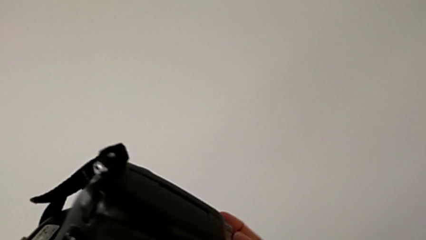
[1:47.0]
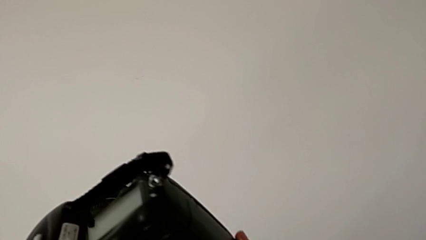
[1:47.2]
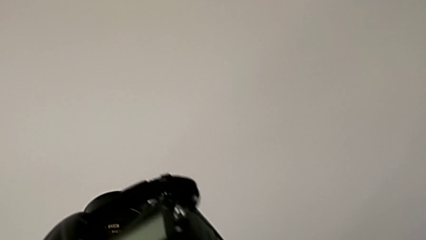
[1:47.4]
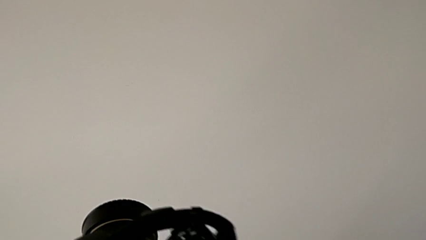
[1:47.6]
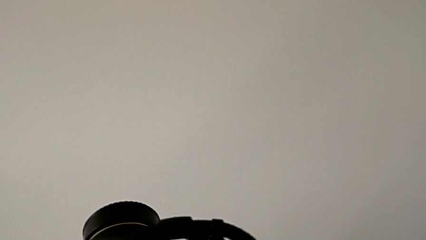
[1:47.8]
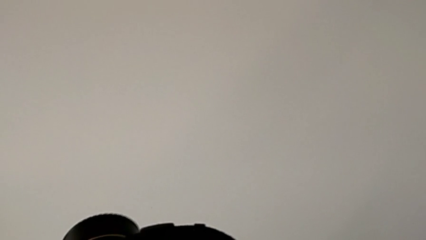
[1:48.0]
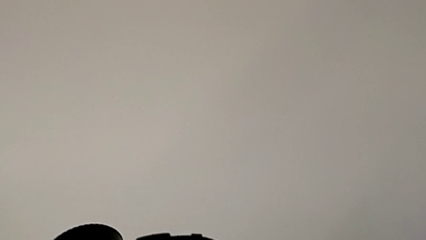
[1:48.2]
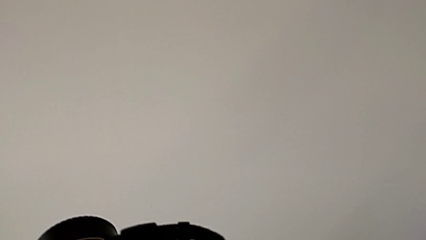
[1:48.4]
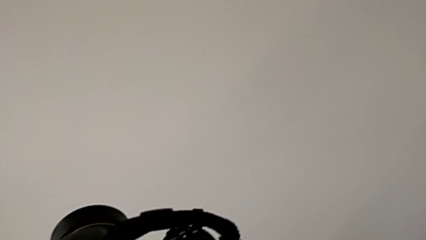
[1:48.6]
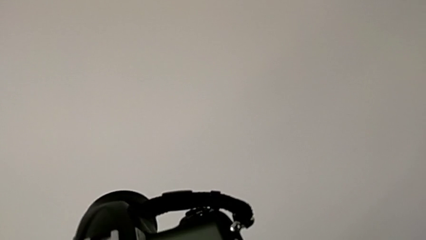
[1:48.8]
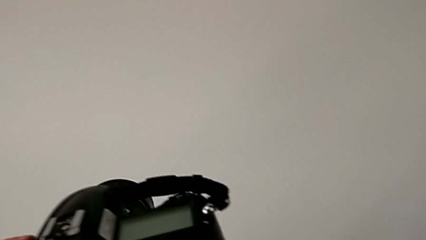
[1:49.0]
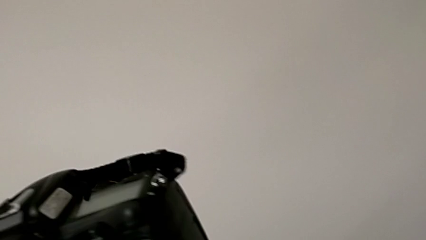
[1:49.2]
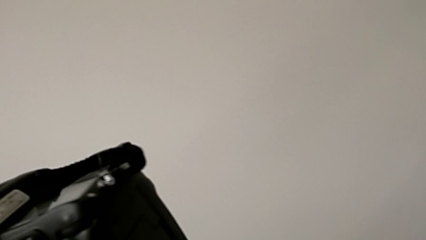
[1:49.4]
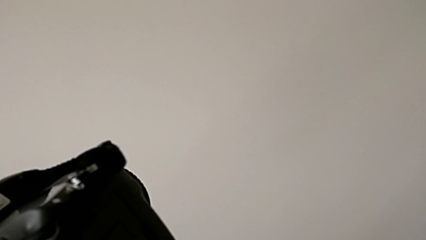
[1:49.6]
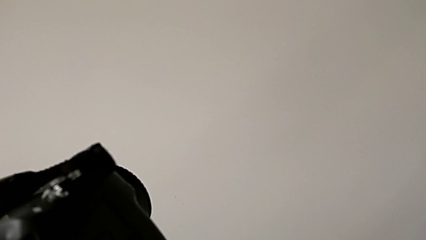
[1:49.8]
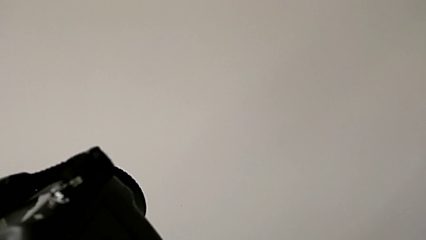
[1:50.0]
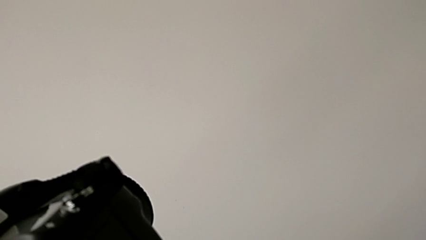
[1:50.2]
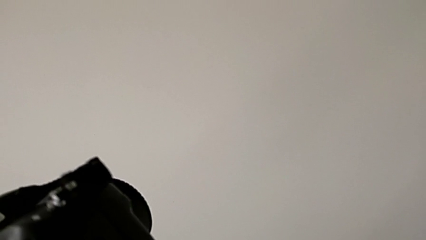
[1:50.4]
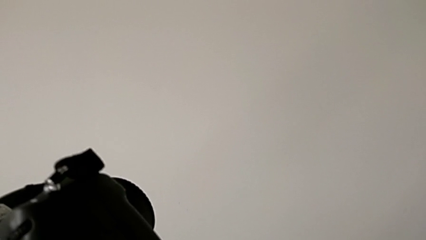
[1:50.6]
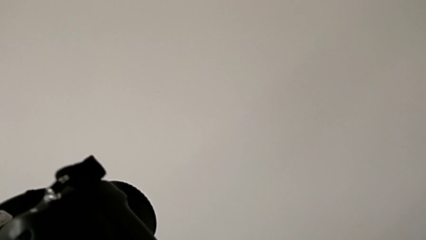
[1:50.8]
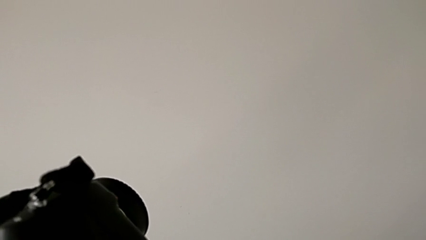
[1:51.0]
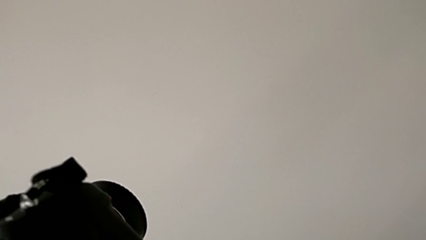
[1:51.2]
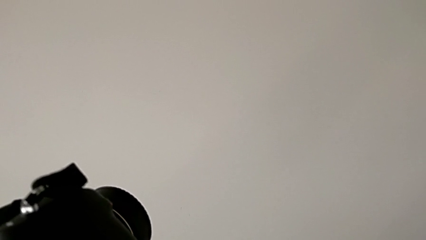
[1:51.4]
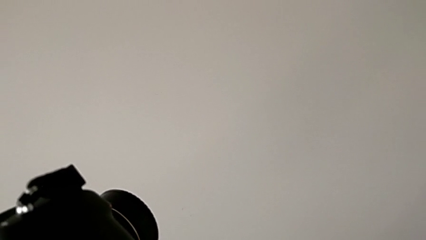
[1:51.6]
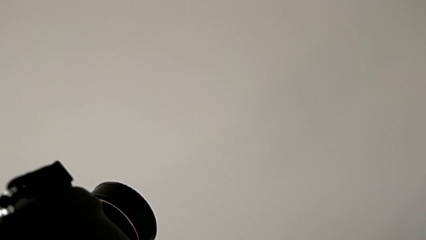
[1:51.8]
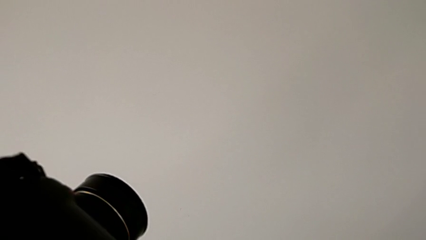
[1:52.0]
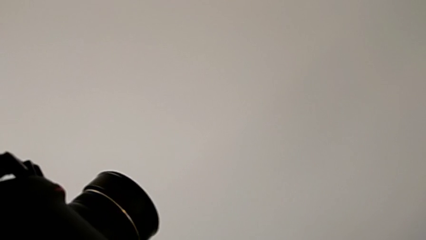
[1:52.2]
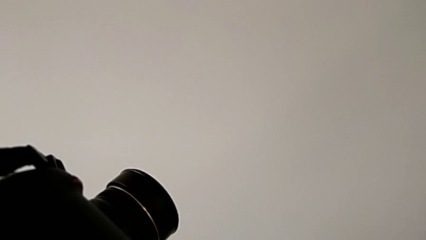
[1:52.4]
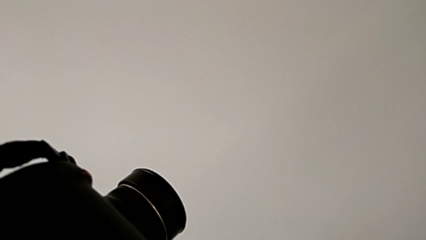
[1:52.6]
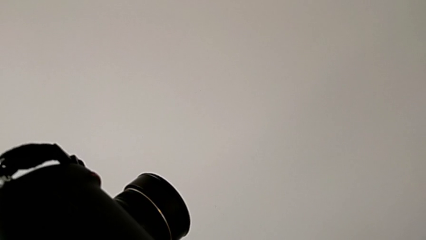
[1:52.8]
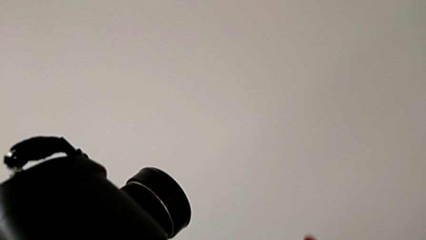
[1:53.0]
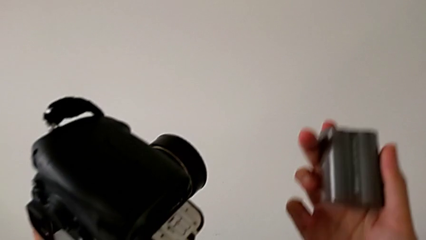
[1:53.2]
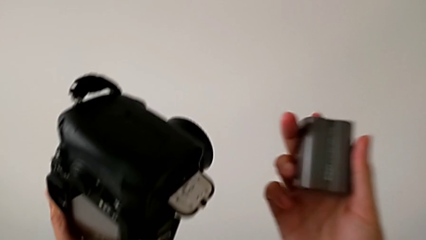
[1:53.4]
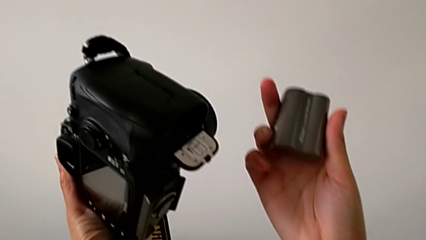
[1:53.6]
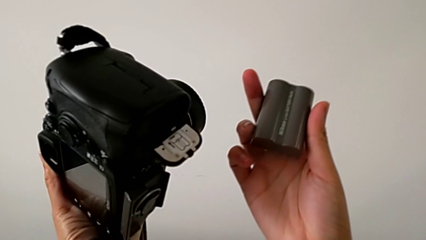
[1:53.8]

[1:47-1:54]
The camera wearer is removing the battery from the DSLR. They rotate the DSLR, withdraw the battery and hold it.

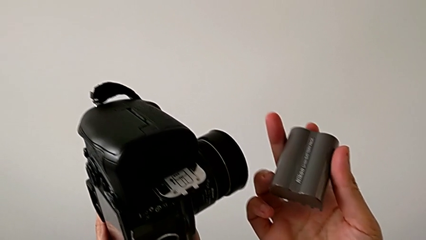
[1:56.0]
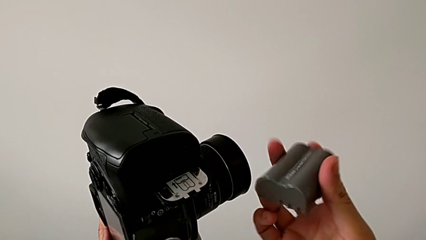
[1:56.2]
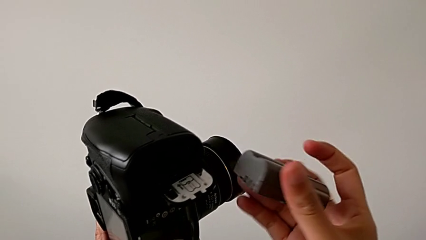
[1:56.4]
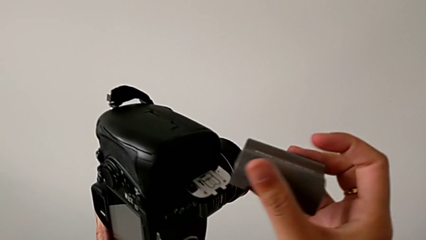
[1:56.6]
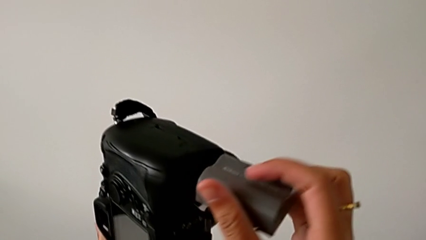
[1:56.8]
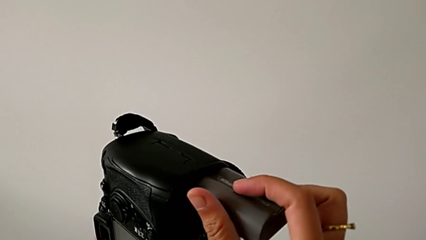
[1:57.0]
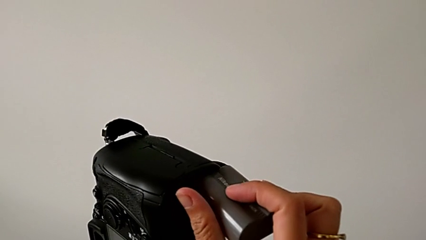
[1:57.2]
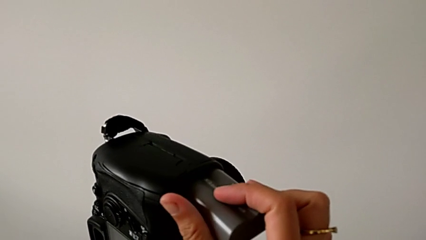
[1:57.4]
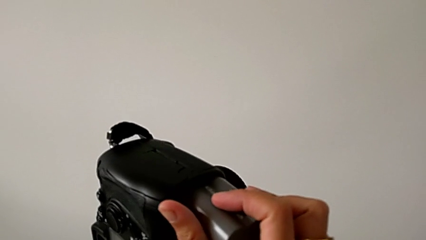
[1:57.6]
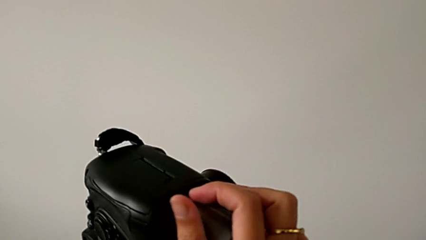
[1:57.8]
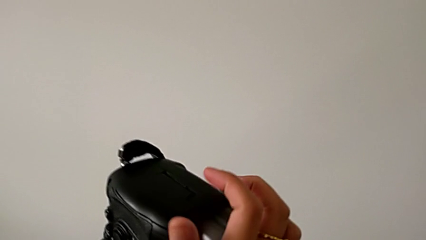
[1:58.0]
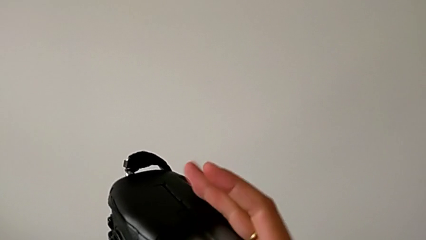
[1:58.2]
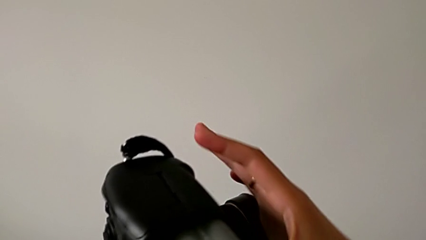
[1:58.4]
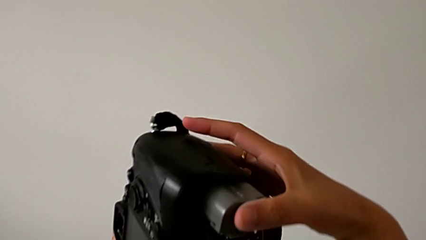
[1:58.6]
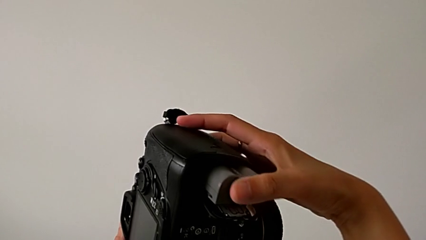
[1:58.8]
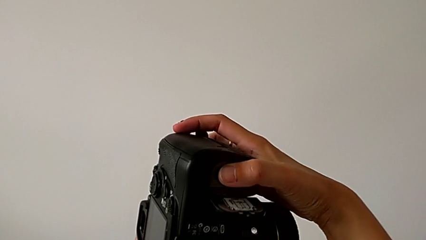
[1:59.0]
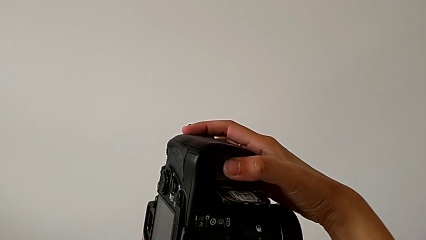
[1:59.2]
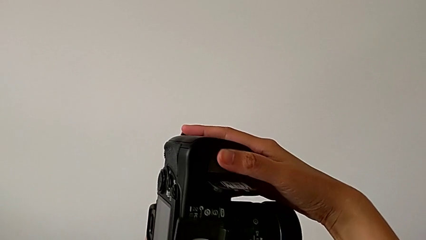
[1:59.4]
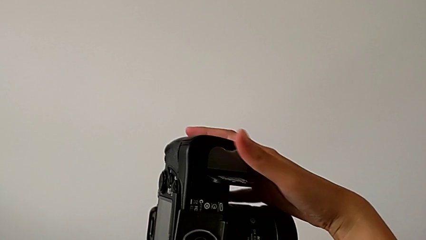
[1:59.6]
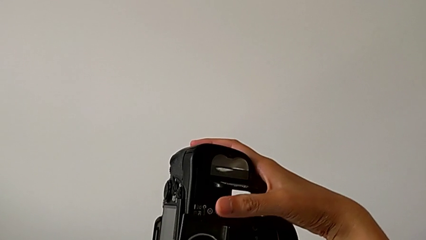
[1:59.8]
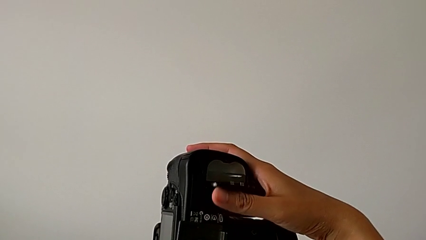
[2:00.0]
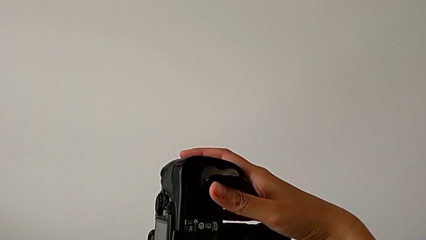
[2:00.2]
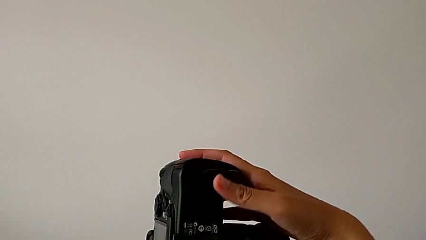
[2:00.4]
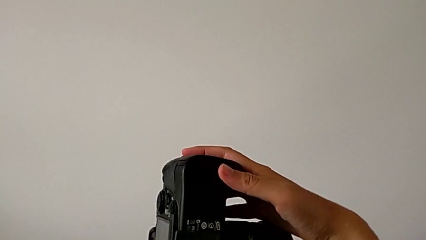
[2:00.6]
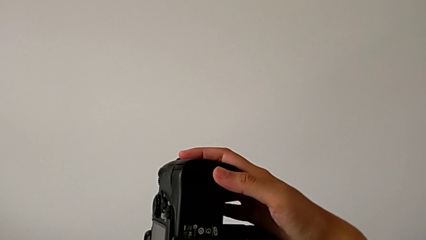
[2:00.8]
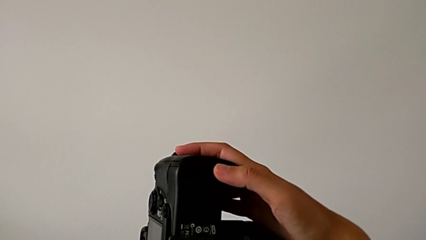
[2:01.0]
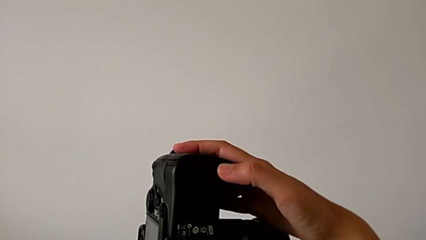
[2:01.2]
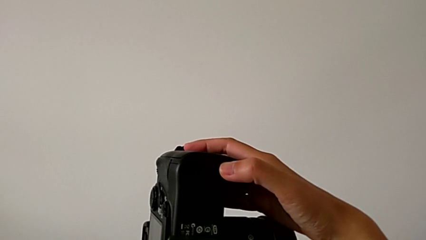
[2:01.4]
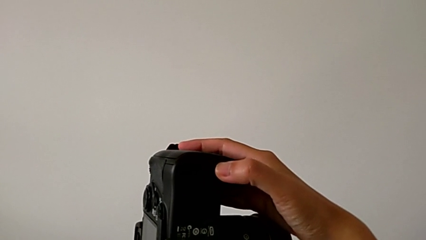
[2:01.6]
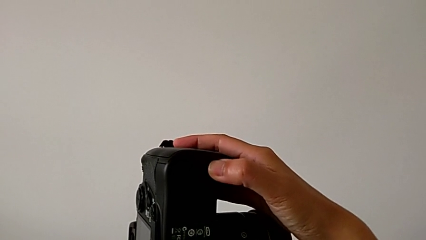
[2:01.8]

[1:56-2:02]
The camera wearer inserts a battery into the DSLR. They place the battery, push it and close the battery door.

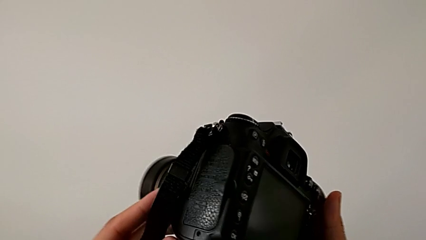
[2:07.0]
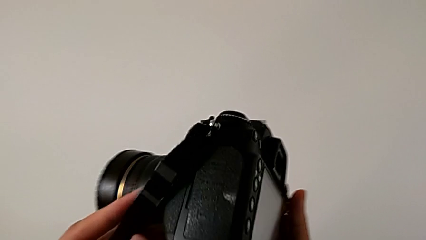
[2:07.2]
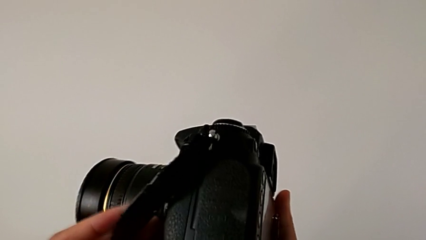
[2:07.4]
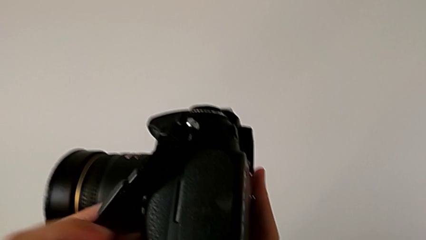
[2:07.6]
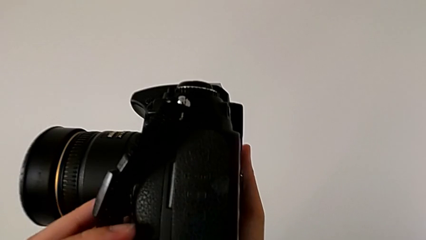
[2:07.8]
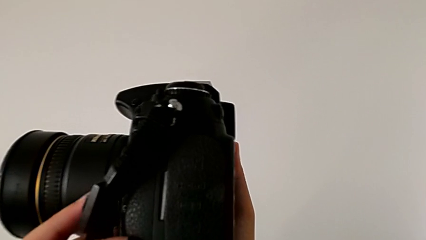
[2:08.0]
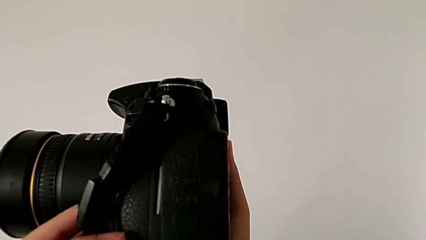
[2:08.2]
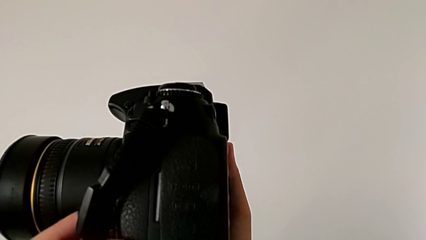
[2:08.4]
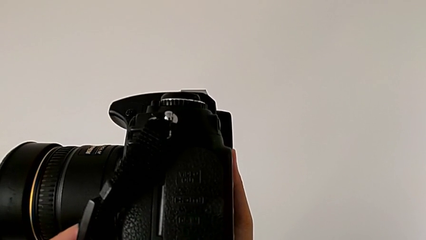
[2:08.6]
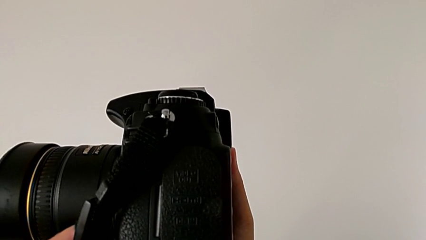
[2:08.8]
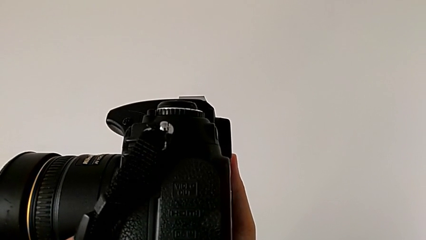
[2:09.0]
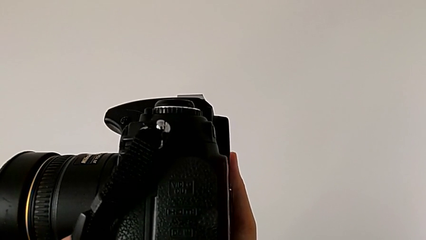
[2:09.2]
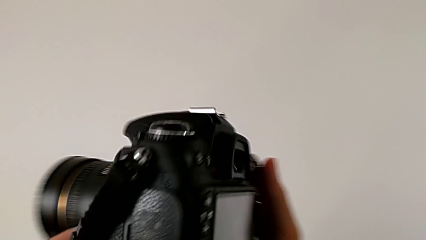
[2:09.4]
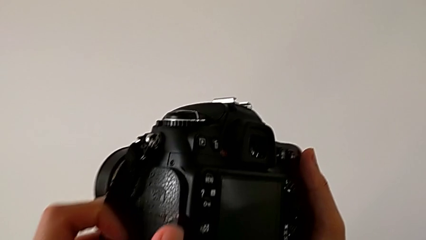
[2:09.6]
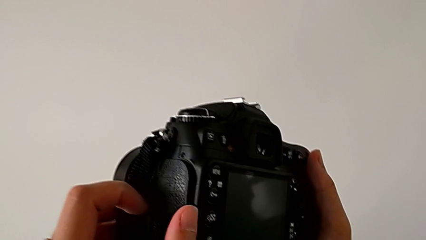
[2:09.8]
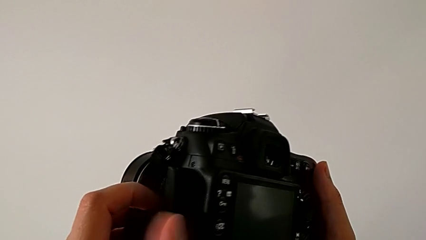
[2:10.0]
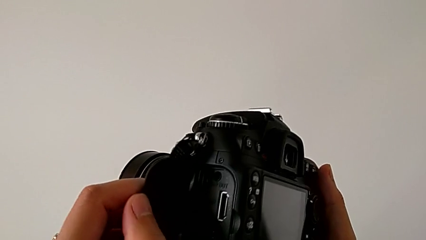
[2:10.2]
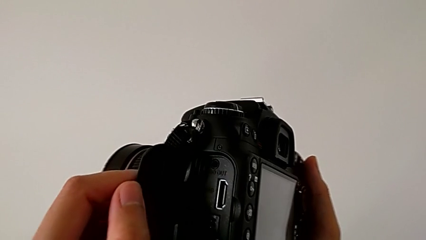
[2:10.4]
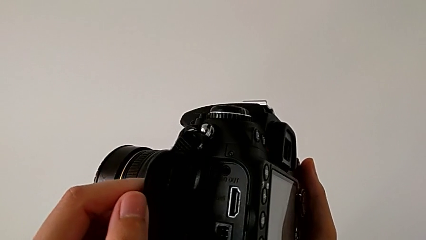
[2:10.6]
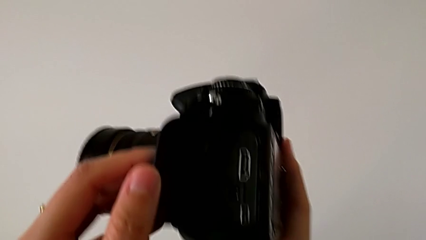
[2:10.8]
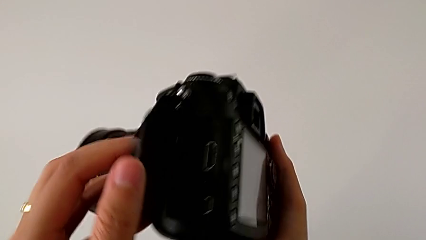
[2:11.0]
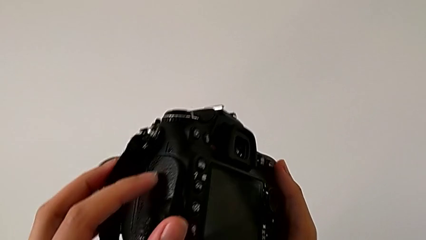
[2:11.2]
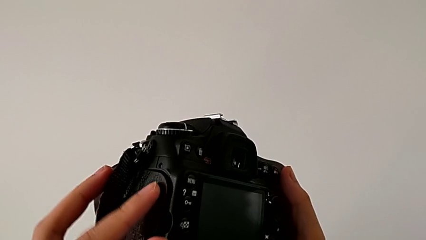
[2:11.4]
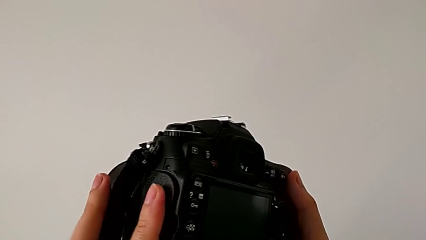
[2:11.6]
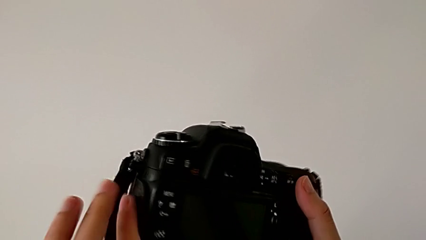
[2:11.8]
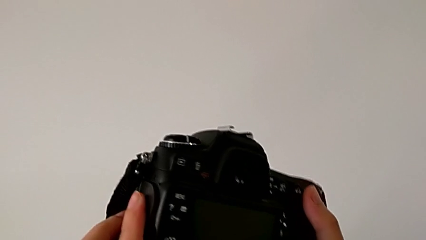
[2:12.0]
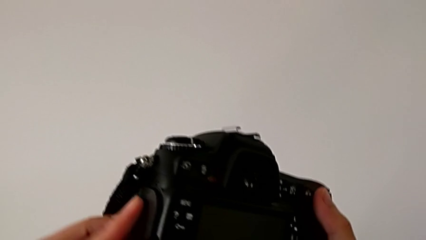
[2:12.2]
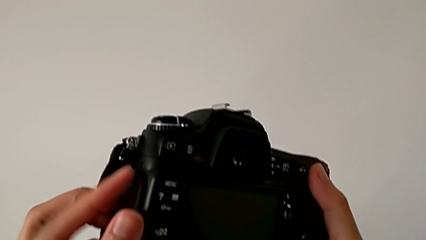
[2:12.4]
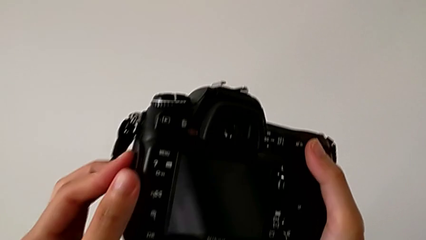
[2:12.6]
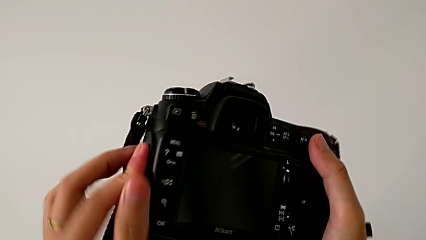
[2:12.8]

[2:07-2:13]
The camera wearer is removing the SD card from the DSLR. They rotate the DSLR, wrongly open the battery door and close it.
